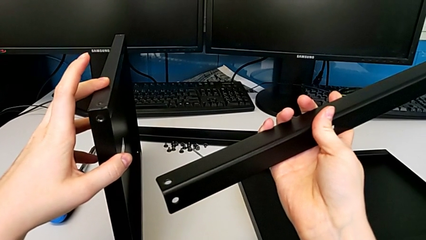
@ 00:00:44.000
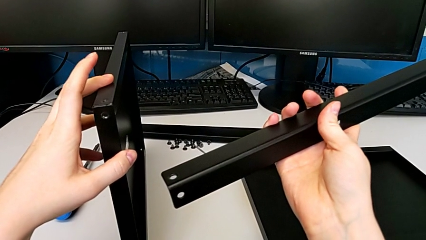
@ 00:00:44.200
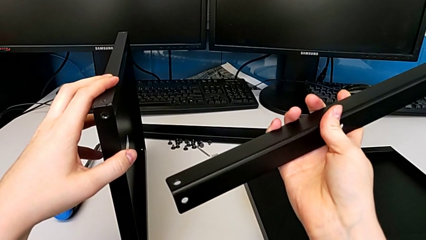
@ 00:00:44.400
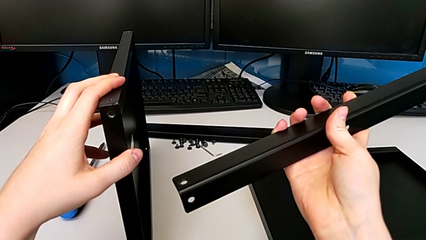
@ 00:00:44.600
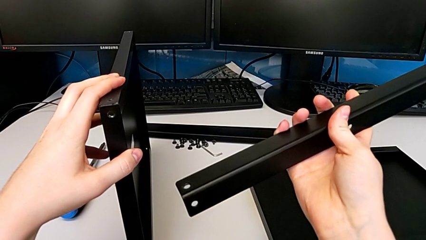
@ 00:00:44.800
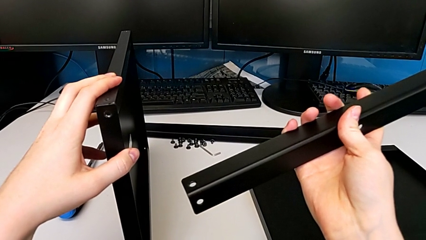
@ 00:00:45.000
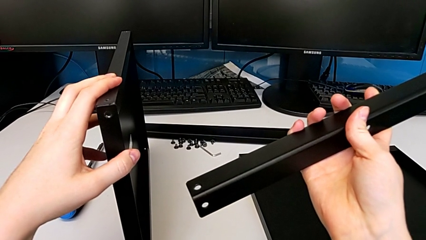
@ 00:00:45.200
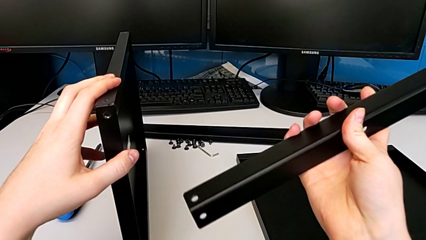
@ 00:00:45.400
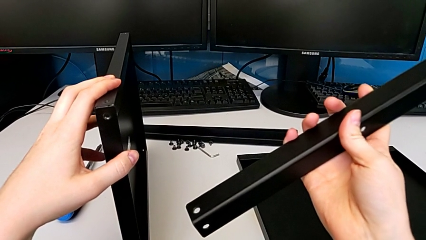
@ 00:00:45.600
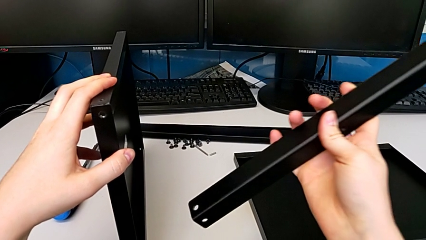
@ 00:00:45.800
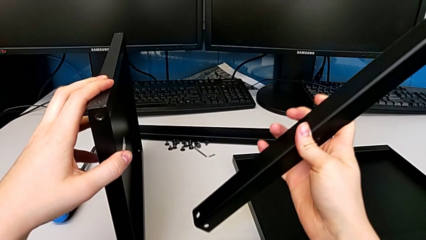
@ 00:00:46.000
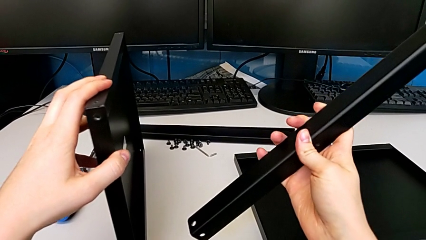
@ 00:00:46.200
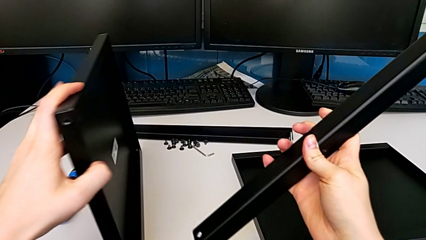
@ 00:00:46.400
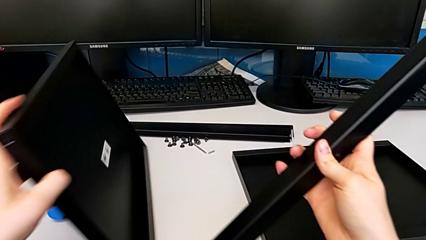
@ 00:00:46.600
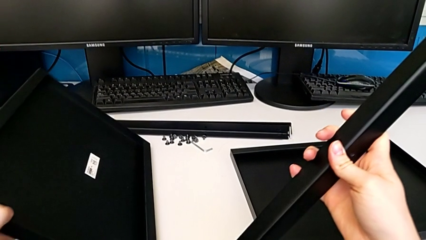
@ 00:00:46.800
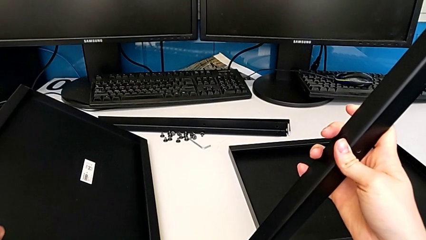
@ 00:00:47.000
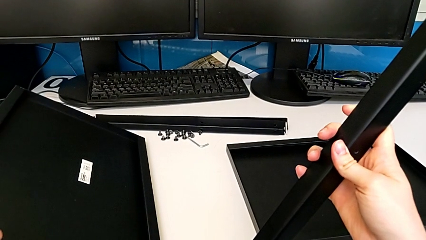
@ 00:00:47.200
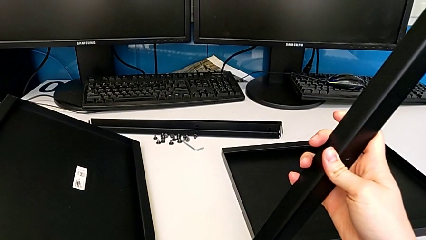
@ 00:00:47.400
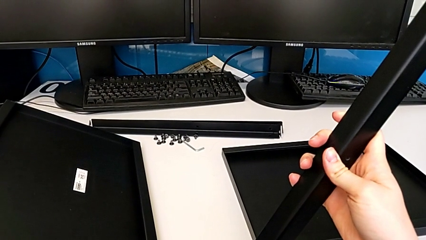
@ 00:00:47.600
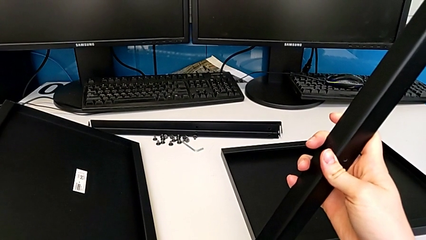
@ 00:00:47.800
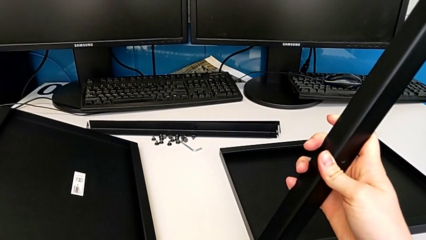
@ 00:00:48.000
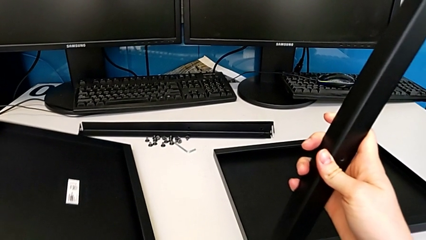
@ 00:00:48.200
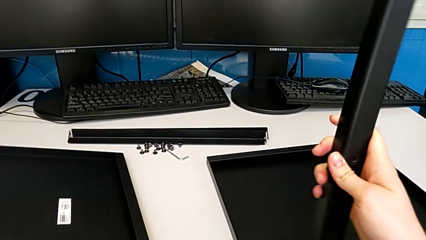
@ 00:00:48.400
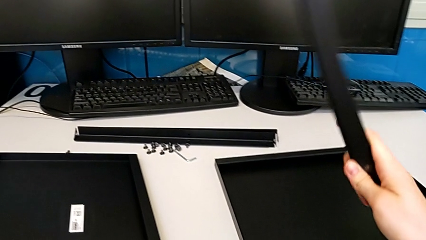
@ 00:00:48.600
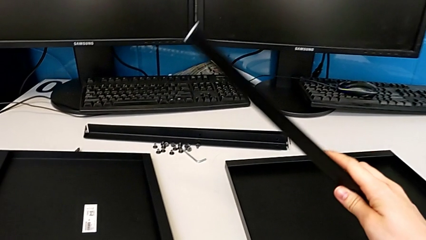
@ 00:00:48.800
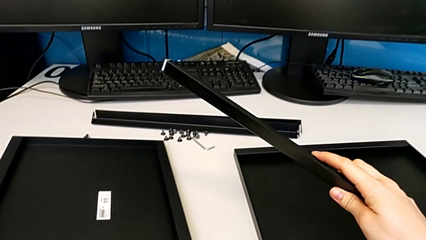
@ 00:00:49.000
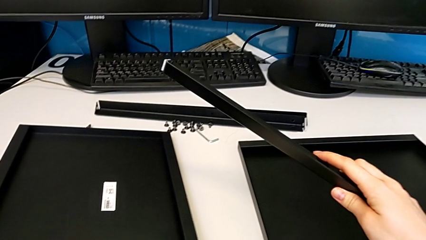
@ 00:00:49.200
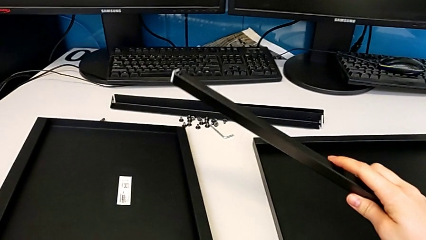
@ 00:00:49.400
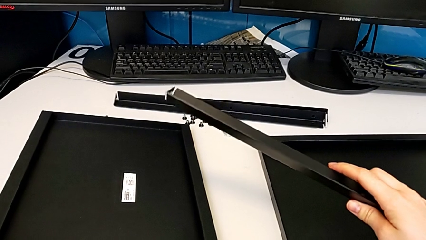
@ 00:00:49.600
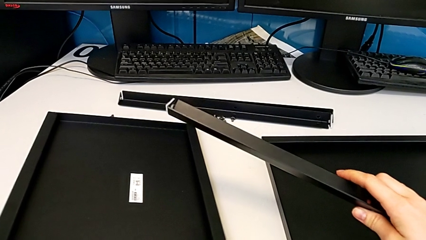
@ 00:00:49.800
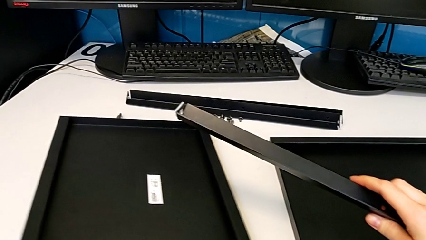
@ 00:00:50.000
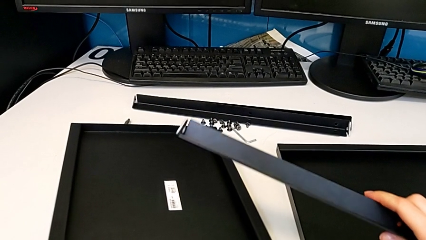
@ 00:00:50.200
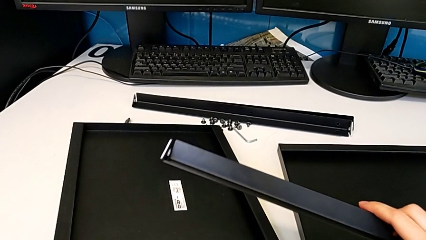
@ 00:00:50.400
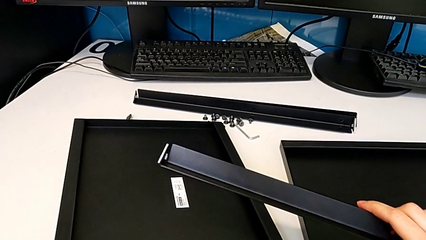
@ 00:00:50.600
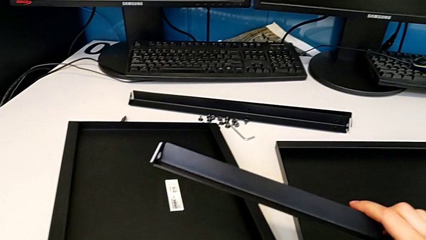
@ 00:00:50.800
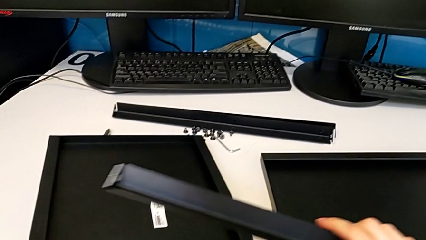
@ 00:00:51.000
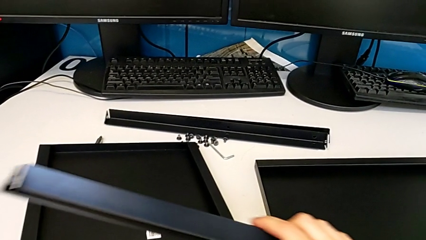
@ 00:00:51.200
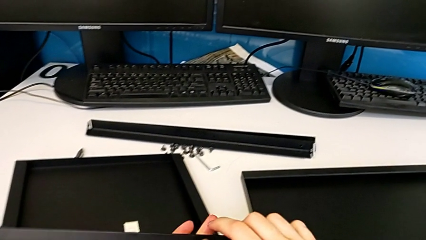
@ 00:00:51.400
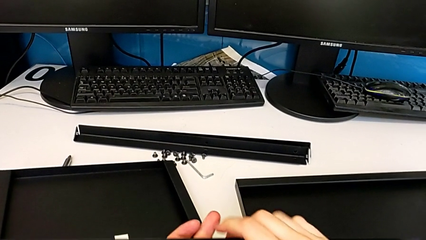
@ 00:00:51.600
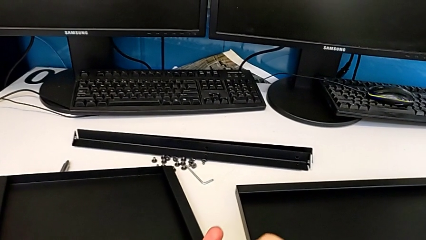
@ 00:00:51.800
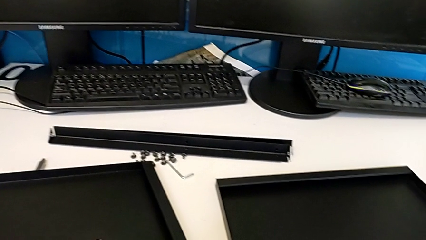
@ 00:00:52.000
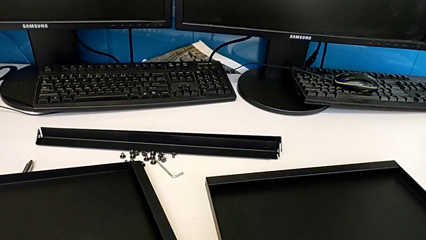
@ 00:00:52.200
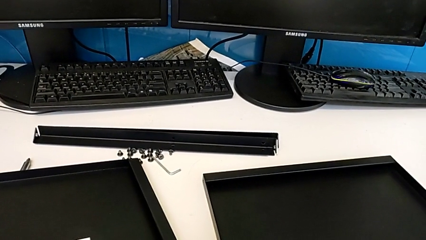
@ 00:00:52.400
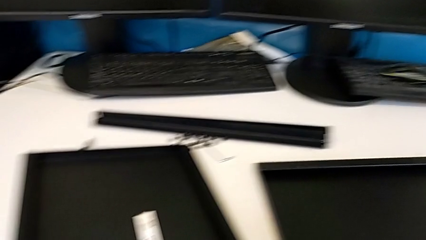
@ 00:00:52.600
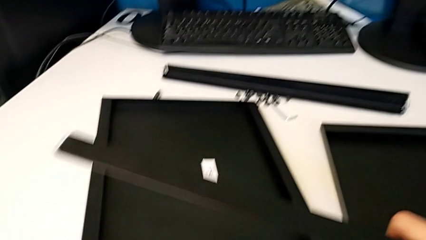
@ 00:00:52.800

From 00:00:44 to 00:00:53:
The camera wearer is inspecting the furniture regularly. They drop the tray.

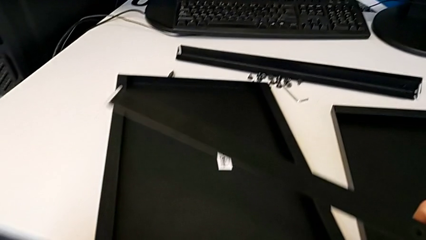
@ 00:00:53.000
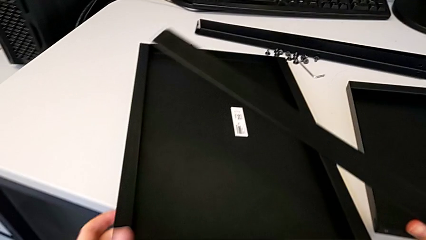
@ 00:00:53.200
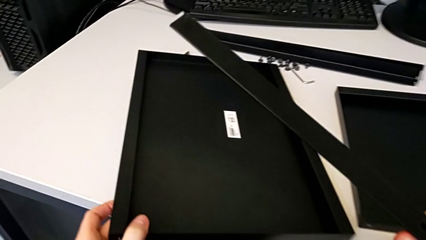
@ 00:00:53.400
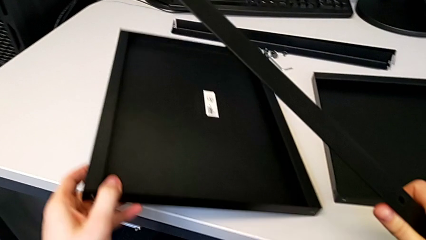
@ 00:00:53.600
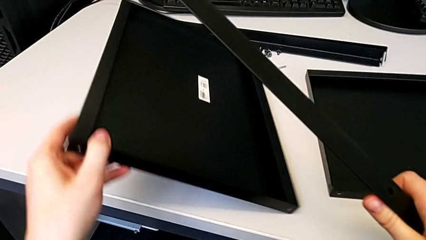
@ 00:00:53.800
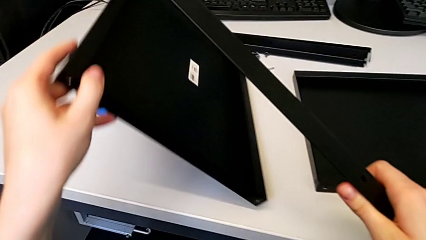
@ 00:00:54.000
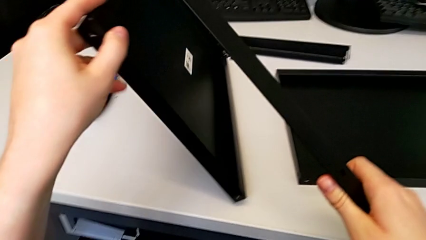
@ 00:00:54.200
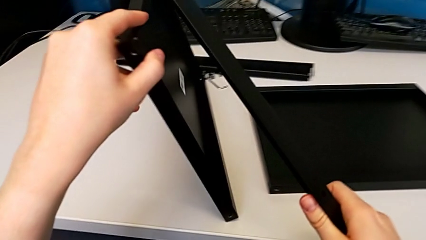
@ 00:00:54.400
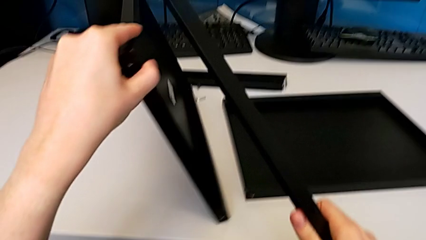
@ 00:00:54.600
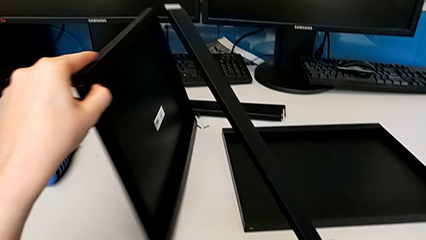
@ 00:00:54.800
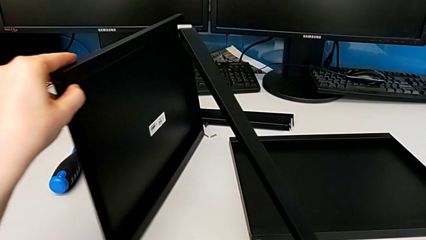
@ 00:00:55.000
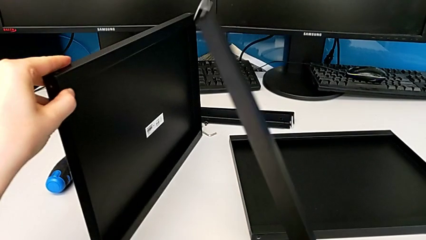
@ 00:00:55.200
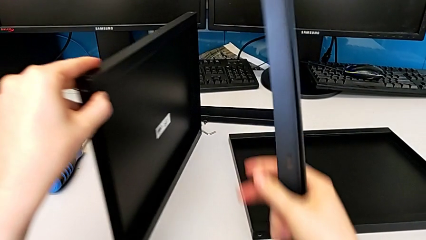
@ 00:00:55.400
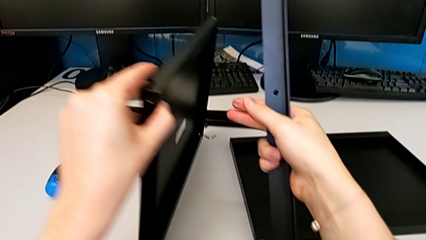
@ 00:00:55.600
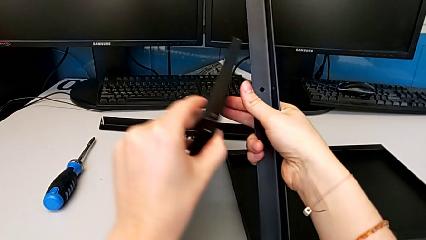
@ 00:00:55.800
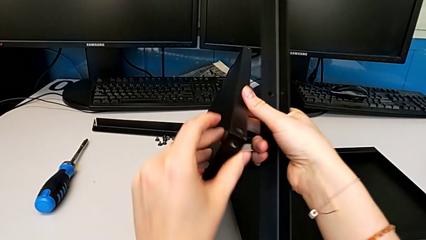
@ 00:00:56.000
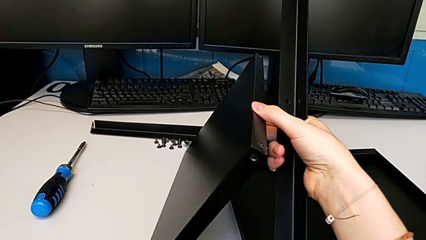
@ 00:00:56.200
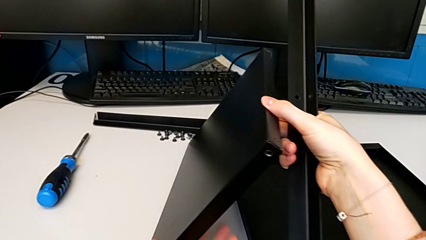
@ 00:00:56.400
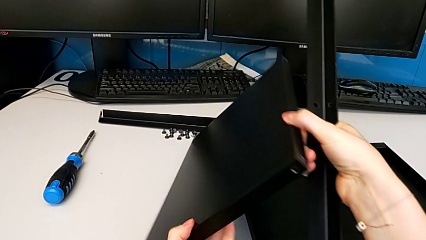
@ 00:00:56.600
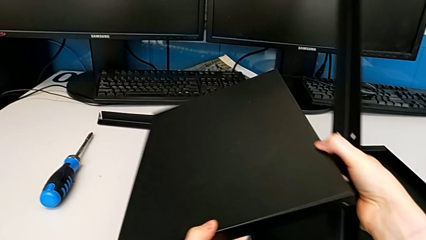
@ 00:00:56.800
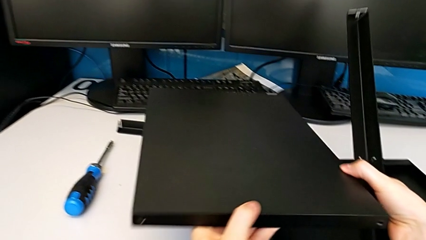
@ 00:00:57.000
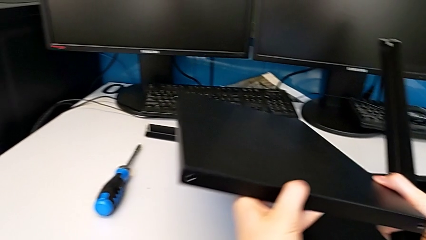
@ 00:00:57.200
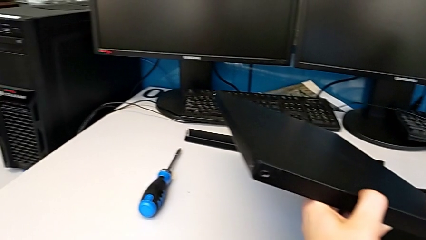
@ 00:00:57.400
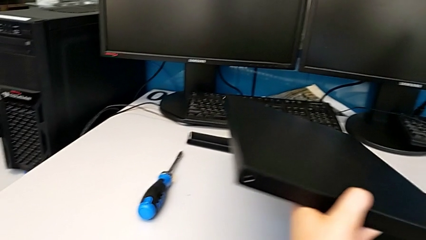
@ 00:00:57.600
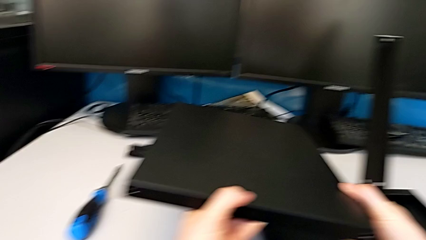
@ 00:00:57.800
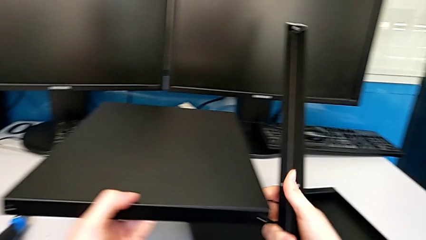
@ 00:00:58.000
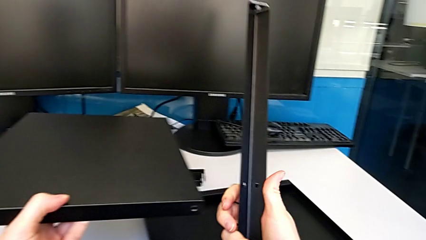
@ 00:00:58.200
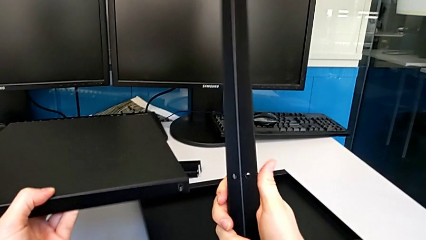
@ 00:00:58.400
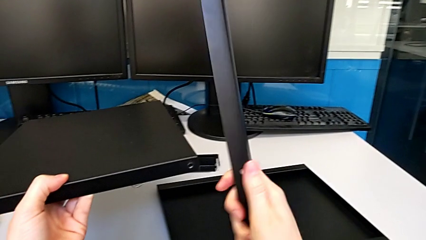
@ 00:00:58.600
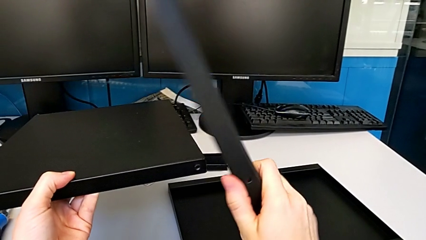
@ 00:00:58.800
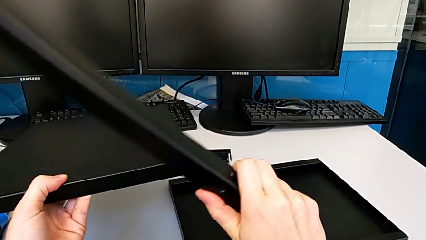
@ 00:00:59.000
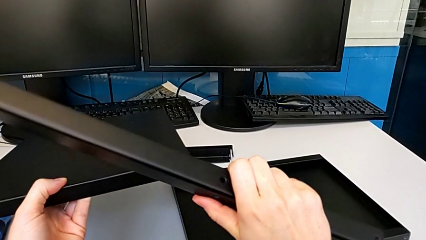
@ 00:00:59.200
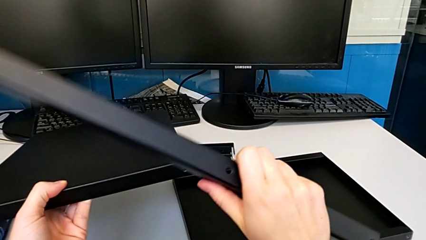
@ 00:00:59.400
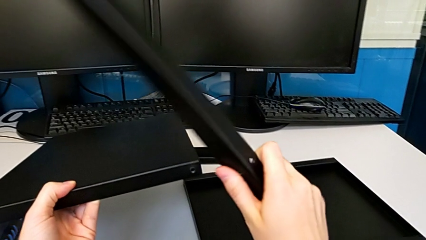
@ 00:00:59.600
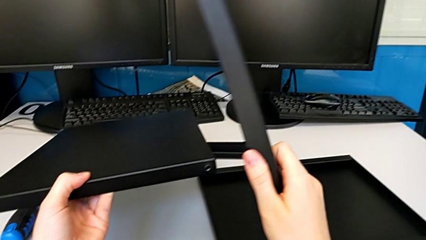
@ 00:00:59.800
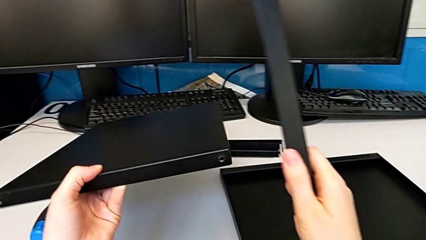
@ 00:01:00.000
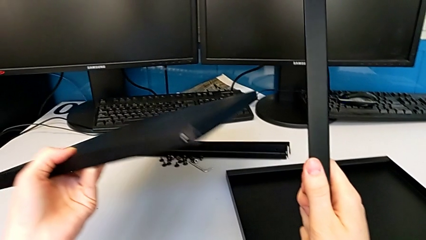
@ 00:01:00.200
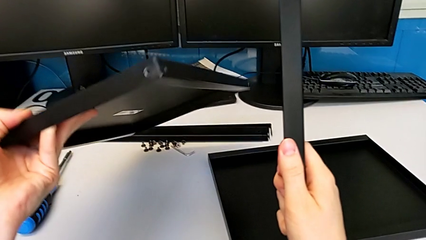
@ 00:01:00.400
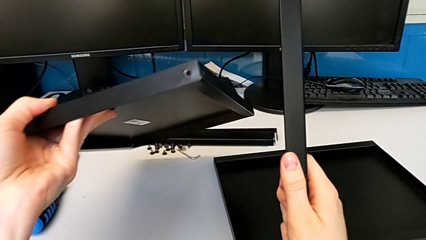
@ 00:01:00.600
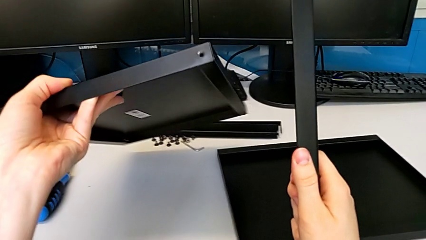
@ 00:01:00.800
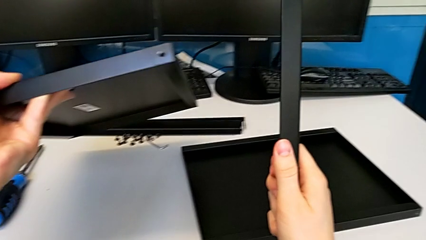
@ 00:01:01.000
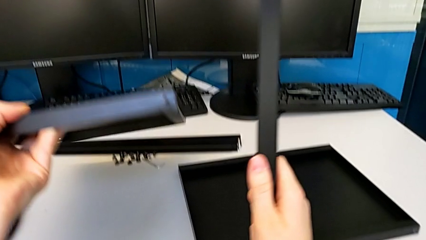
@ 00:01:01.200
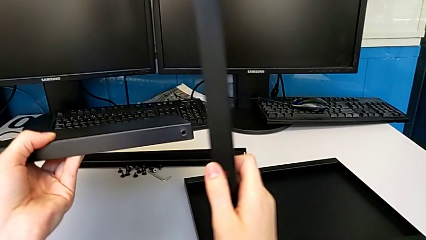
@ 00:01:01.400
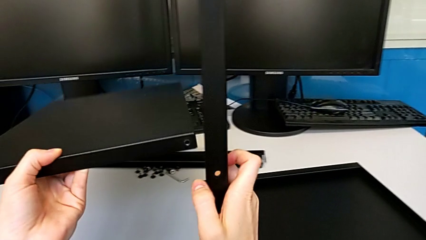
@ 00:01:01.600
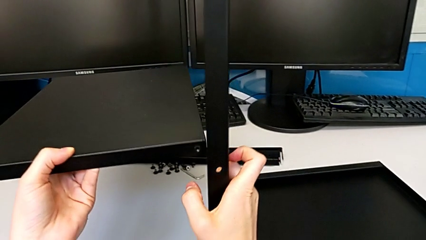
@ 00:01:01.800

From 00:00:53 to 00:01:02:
The camera wearer is assembling the first leg to the middle shelf. They grab the tray and inspect it.
